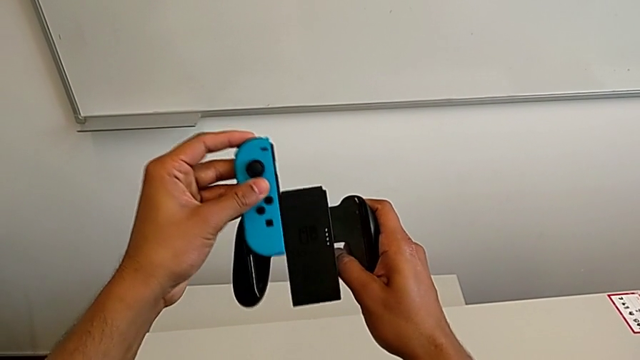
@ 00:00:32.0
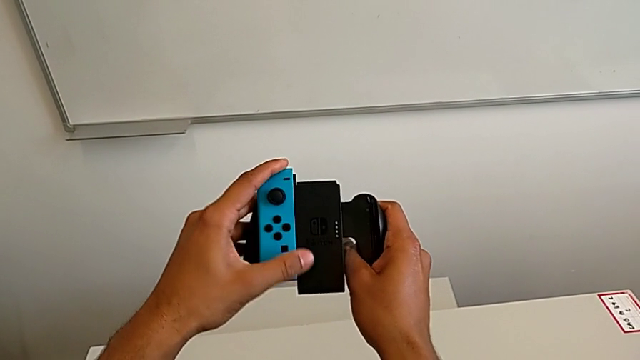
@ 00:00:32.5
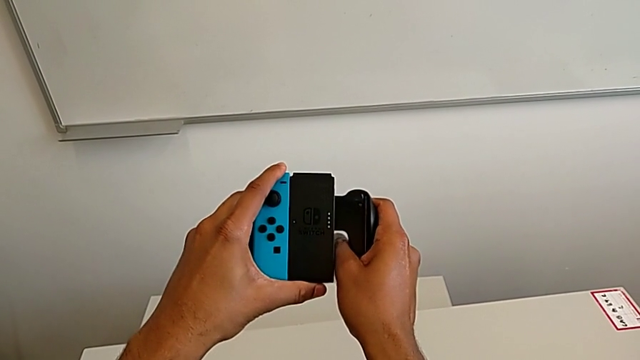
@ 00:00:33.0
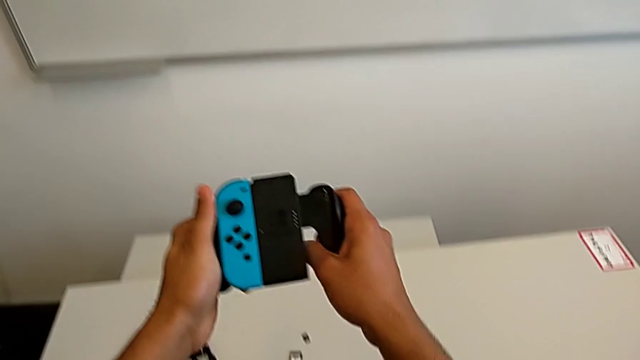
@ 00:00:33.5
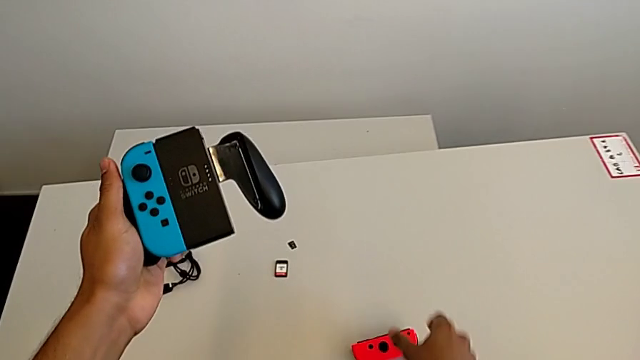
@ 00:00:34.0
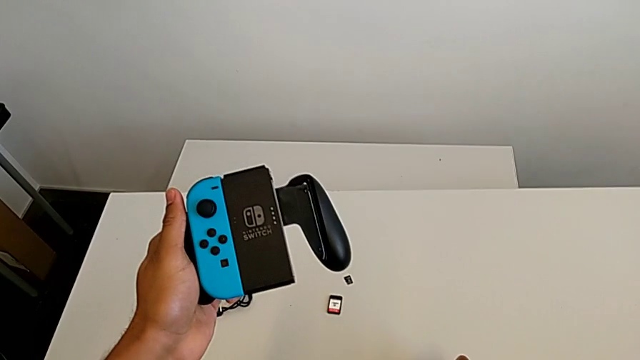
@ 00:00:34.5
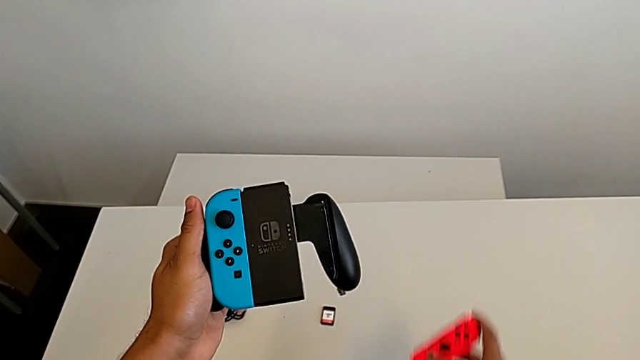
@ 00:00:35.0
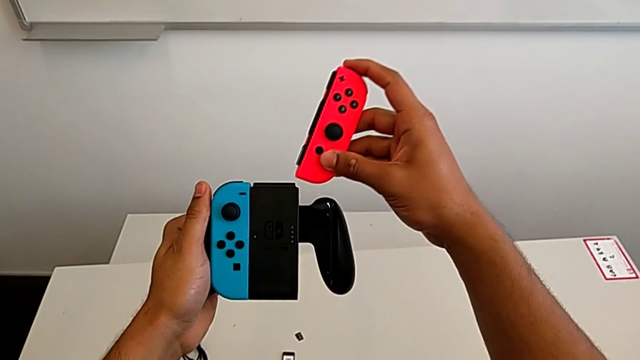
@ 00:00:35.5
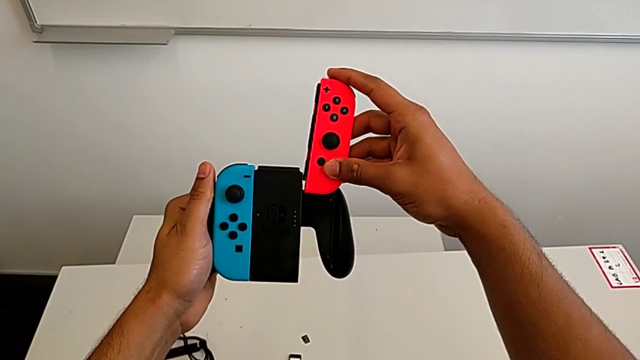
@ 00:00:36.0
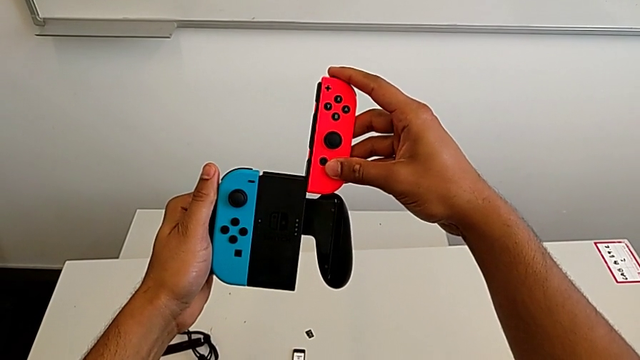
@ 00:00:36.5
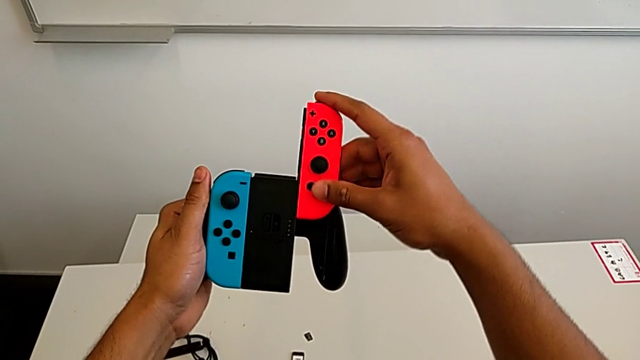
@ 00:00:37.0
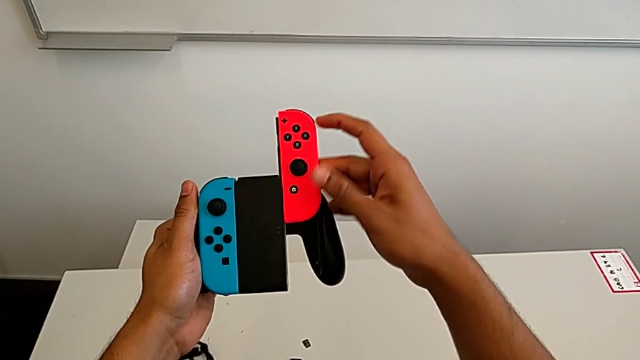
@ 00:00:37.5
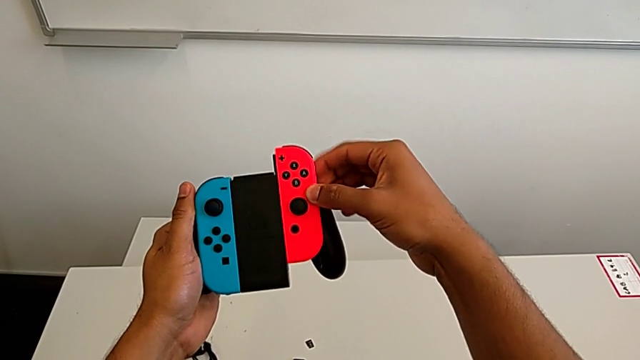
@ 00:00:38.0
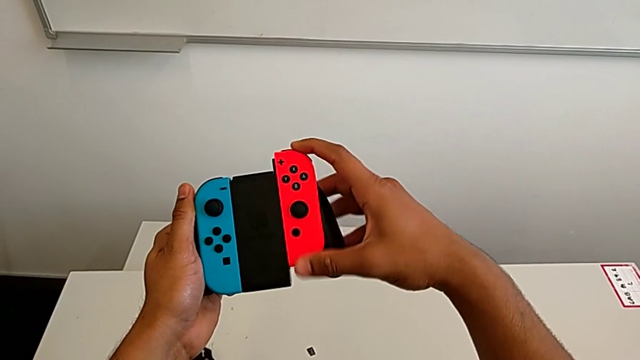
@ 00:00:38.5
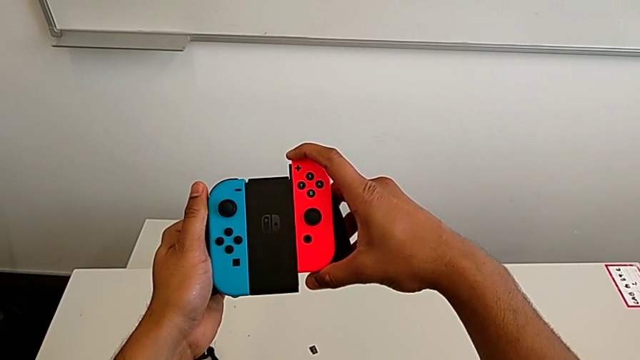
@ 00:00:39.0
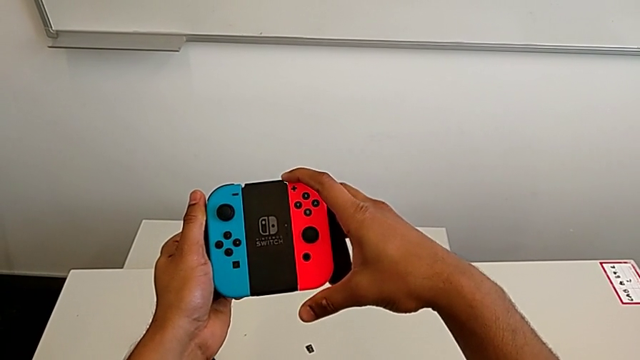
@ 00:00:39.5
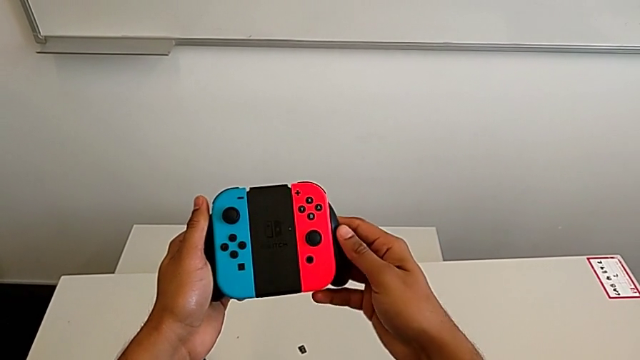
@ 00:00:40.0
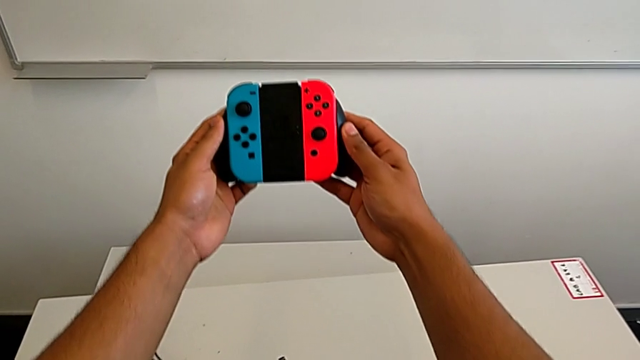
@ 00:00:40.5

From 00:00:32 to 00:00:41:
The camera wearer is exchanging the Joy-Con controllers for the comfort grip of the Nintendo Switch. They grab the red Joy-Con controller and insert it.

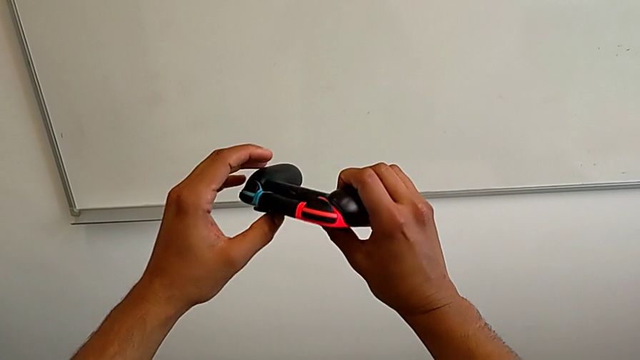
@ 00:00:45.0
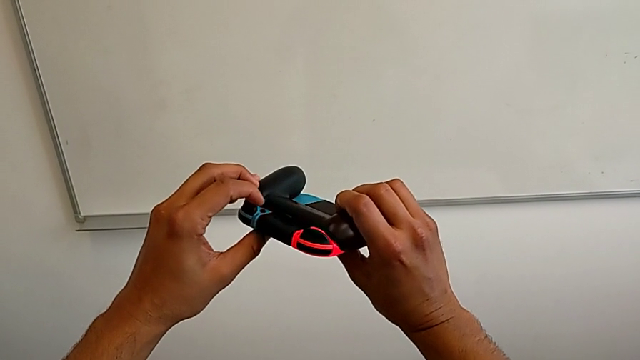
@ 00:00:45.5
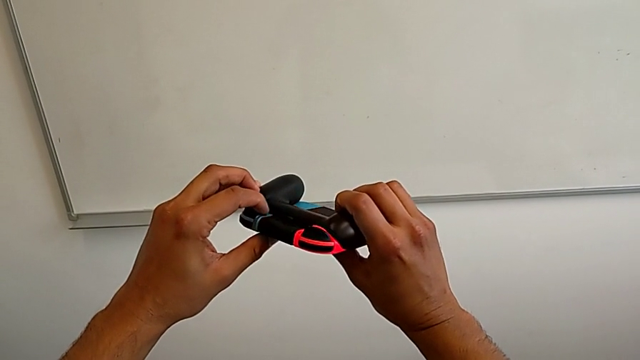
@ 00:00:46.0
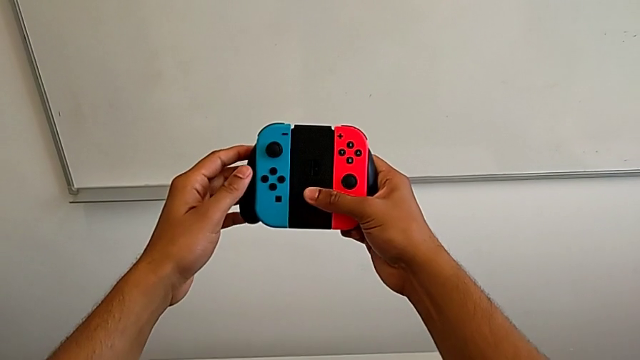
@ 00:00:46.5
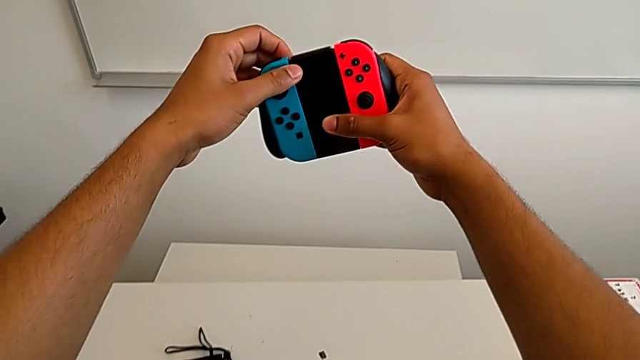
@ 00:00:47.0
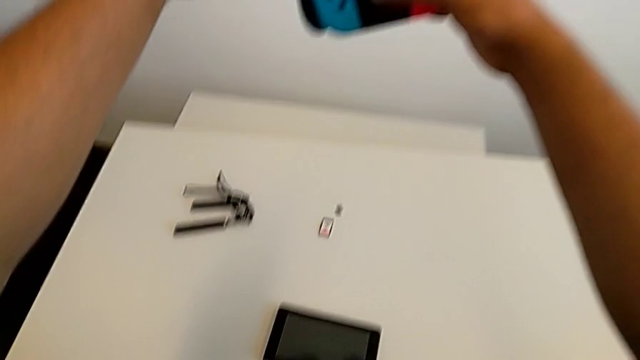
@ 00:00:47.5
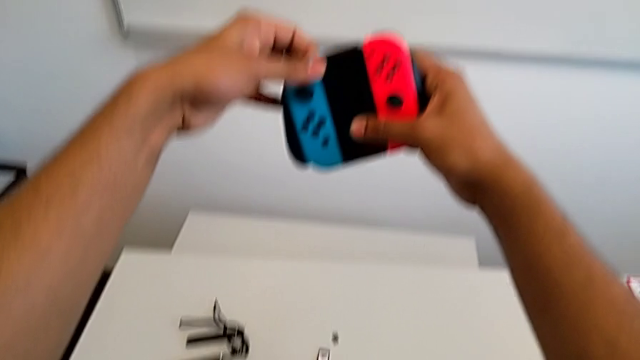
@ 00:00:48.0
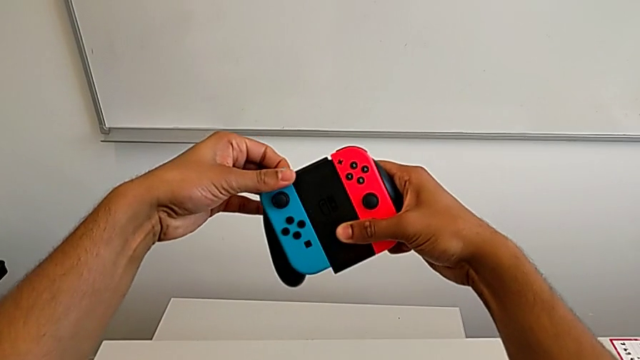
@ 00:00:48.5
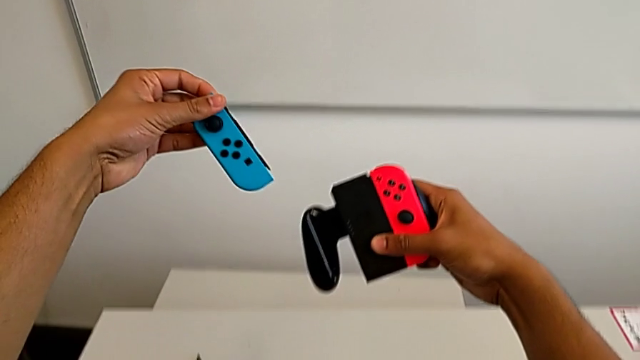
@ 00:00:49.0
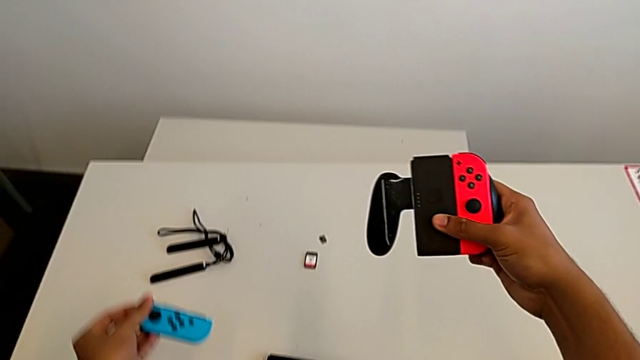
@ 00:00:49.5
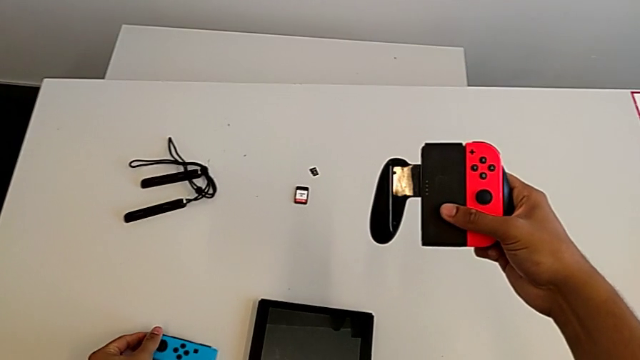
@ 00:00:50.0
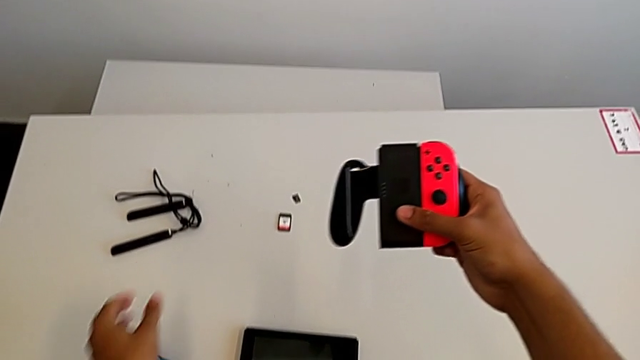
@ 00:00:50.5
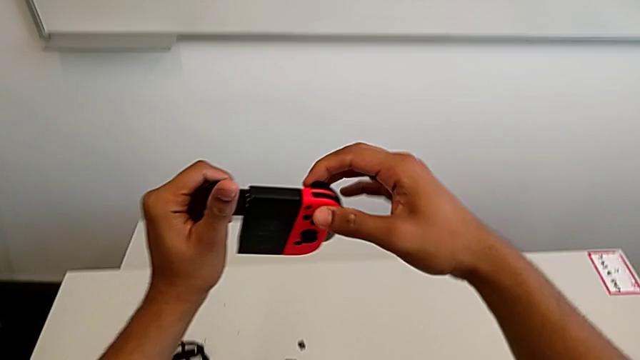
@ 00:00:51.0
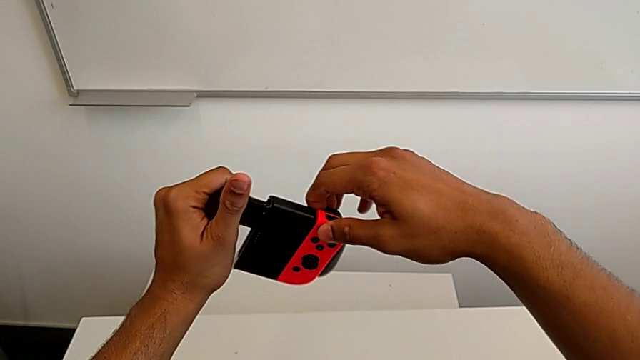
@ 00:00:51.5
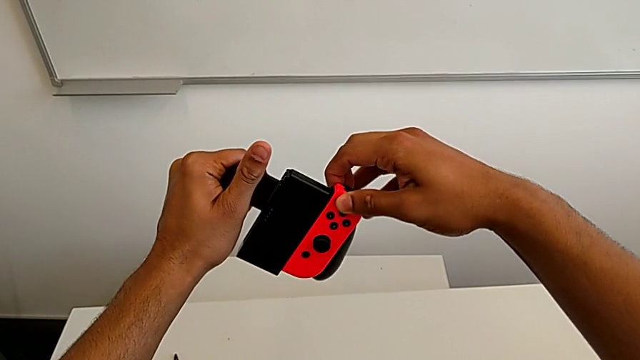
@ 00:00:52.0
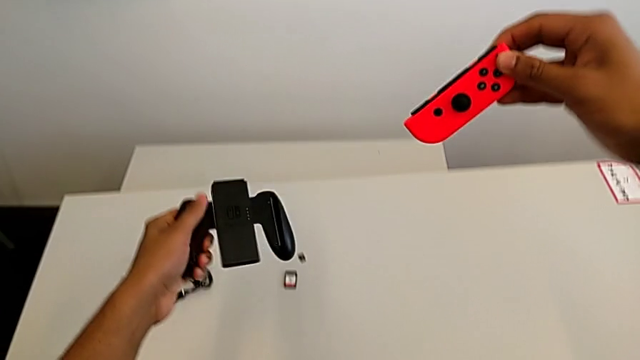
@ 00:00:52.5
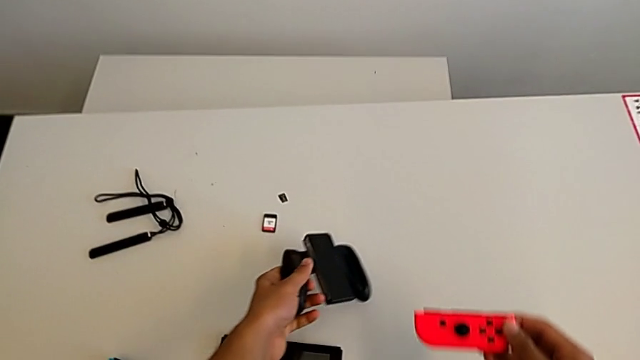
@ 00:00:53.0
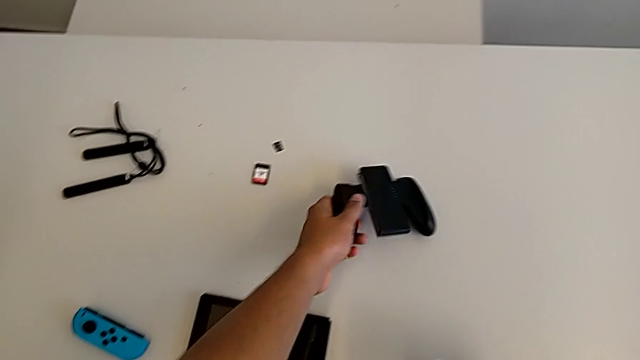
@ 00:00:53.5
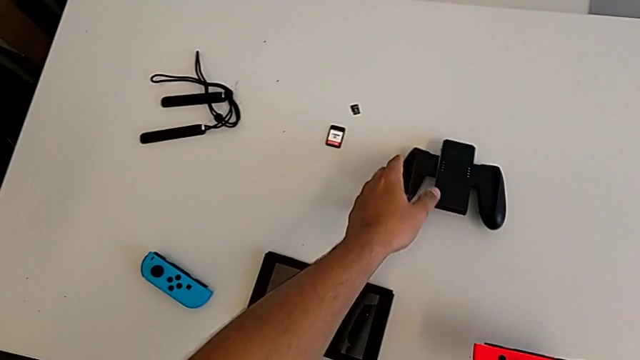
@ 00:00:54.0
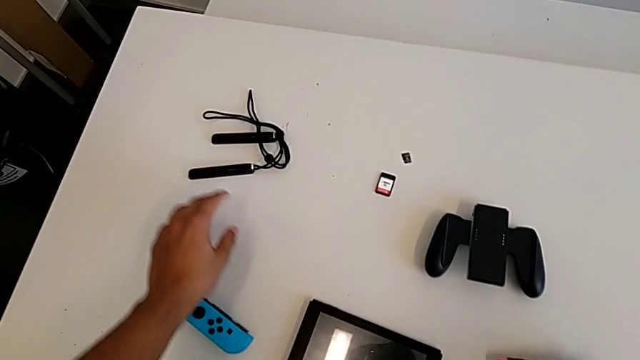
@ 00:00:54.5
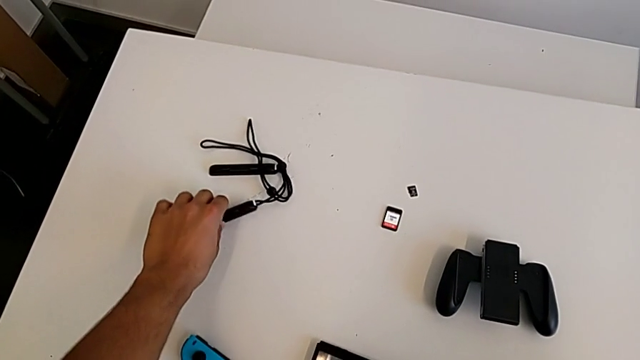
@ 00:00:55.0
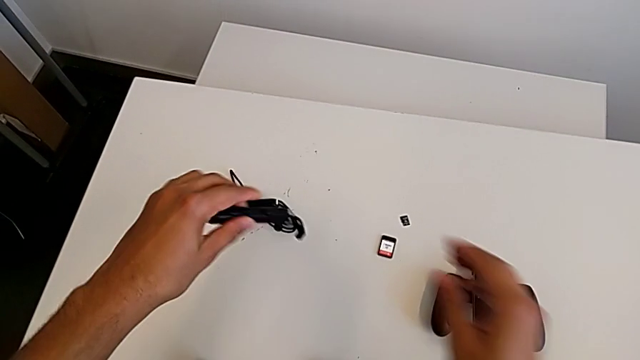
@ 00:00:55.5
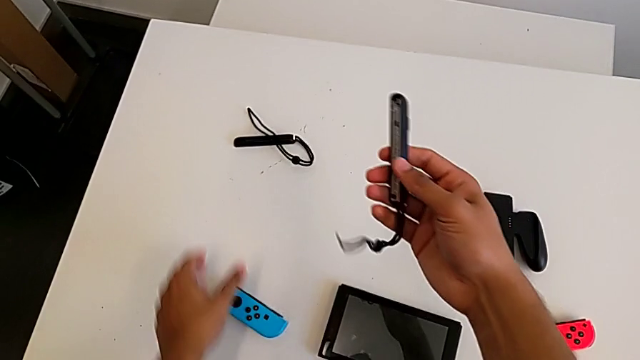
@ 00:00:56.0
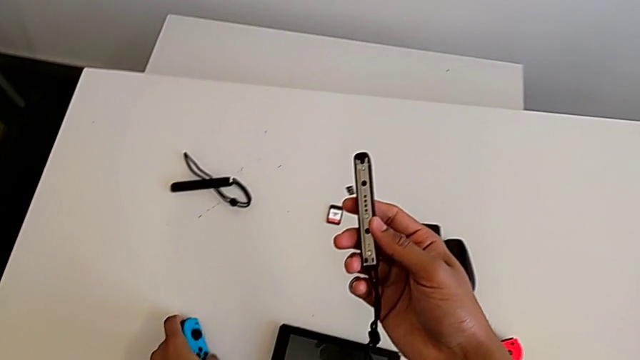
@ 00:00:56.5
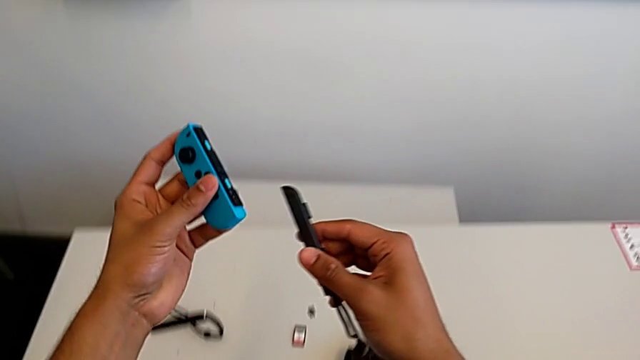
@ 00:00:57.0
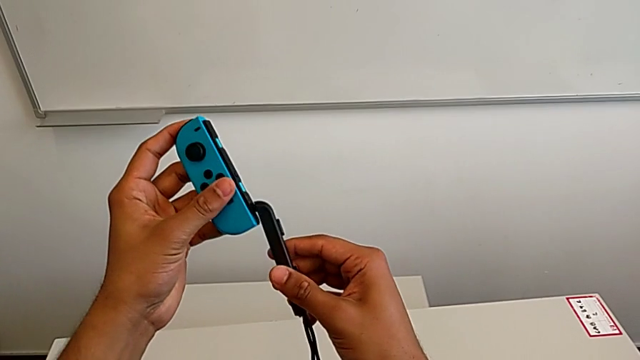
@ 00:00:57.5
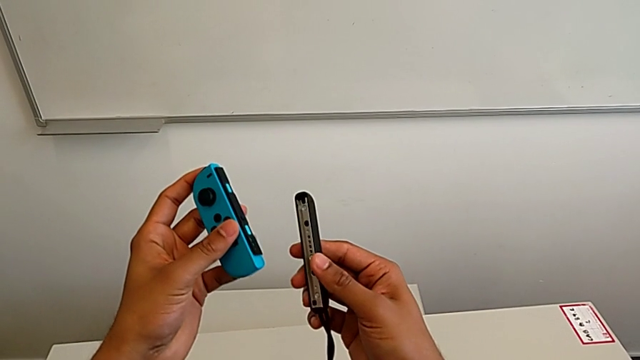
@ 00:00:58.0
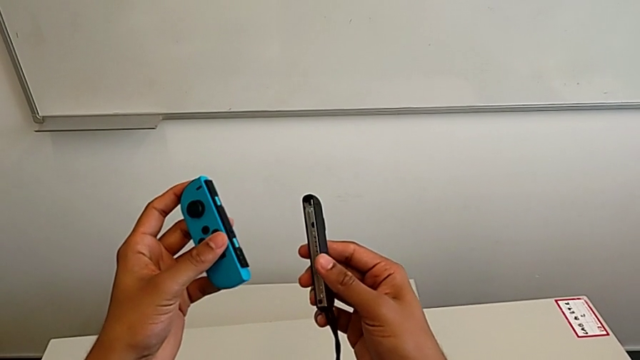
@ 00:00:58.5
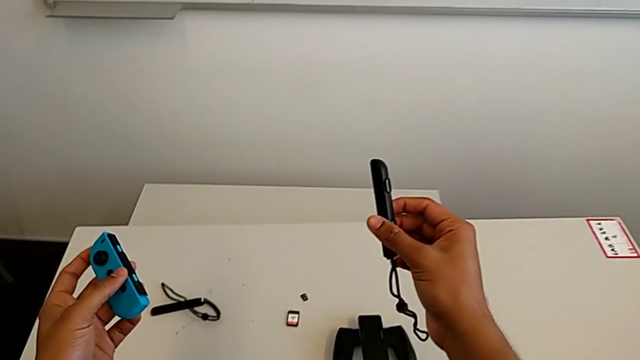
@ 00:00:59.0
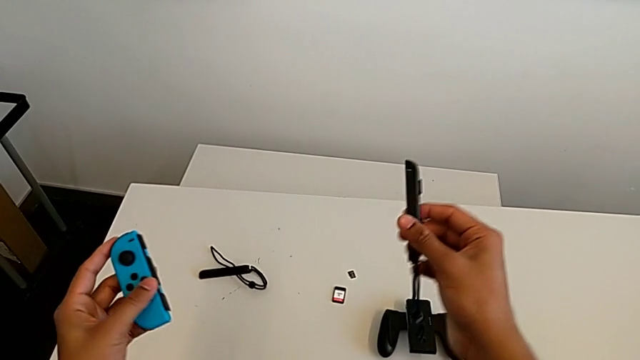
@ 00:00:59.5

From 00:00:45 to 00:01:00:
The camera wearer is exchanging the Joy-Con controllers from the Joy-Con comfort grip to two Joy-Cons. They inspect the comfort grip, withdraw the blue Joy-Con controller, place it, withdraw the red Joy-Con controller, place the comfort grip and grab the blue Joy-Con controller.
